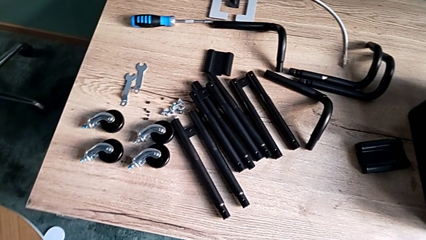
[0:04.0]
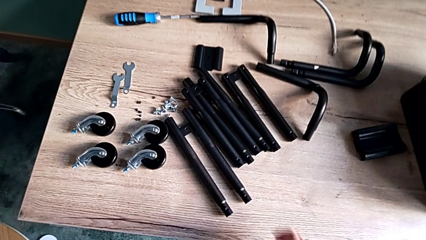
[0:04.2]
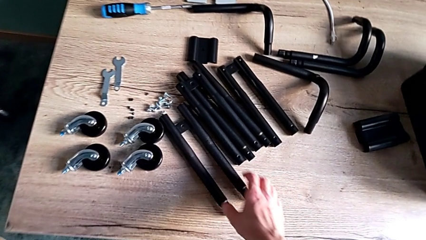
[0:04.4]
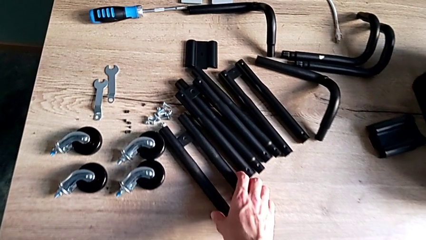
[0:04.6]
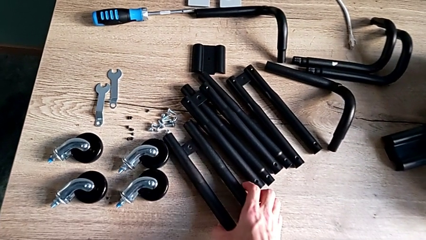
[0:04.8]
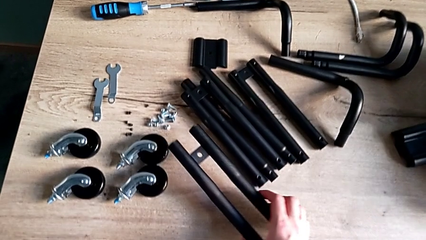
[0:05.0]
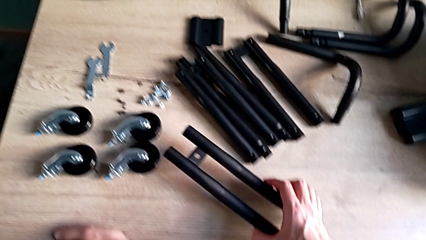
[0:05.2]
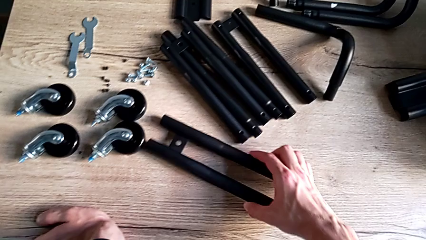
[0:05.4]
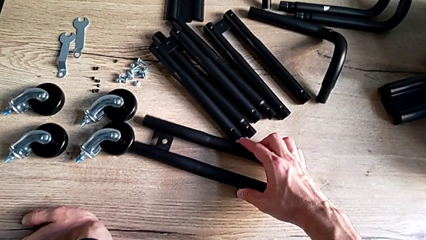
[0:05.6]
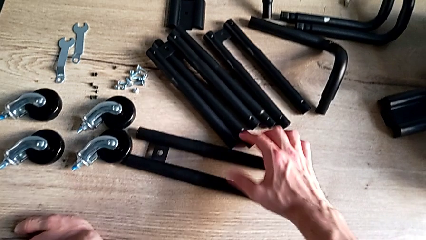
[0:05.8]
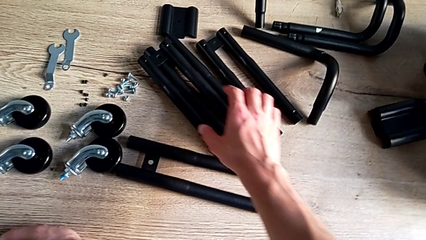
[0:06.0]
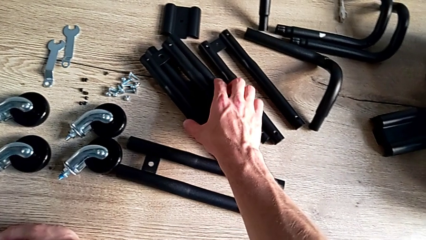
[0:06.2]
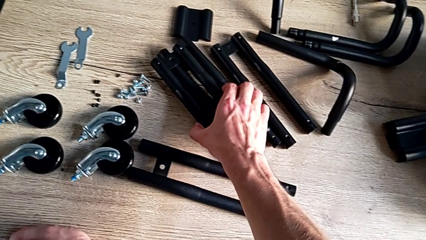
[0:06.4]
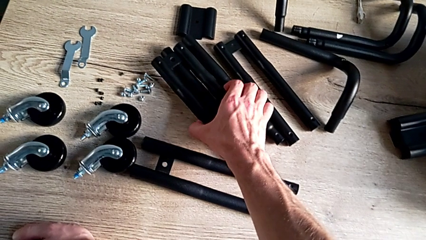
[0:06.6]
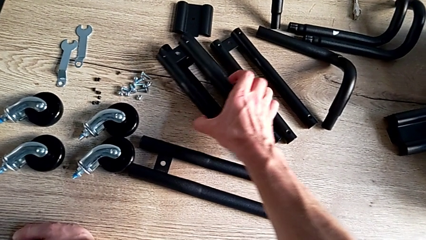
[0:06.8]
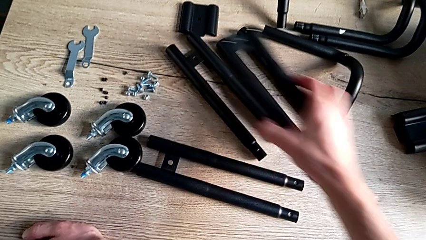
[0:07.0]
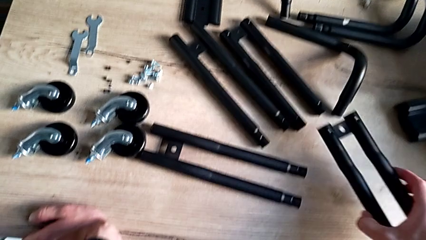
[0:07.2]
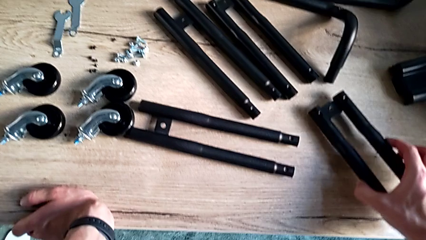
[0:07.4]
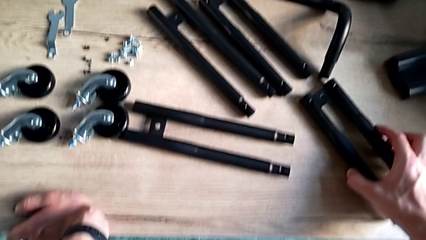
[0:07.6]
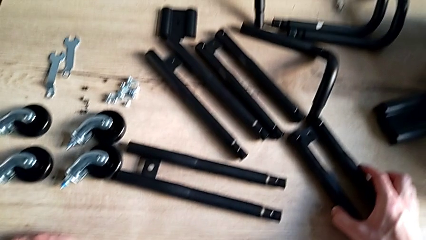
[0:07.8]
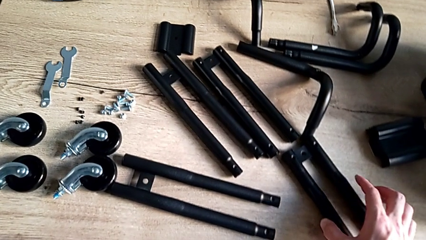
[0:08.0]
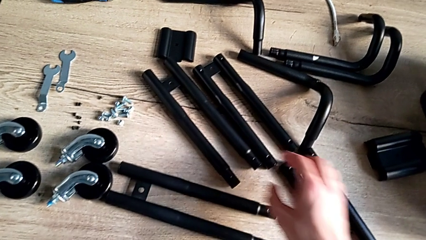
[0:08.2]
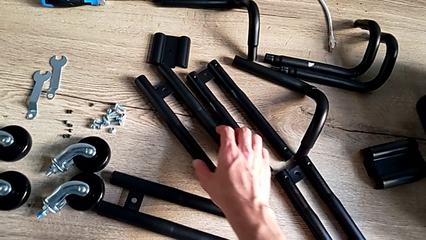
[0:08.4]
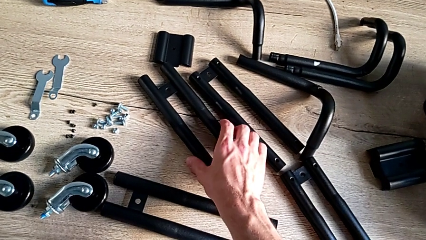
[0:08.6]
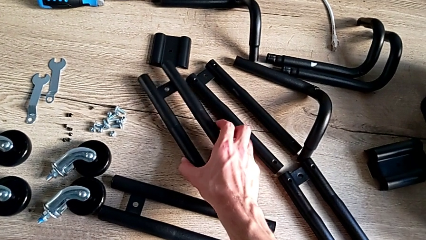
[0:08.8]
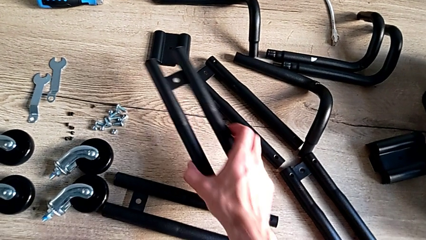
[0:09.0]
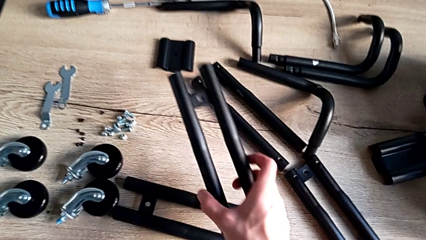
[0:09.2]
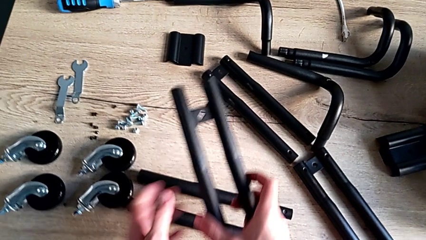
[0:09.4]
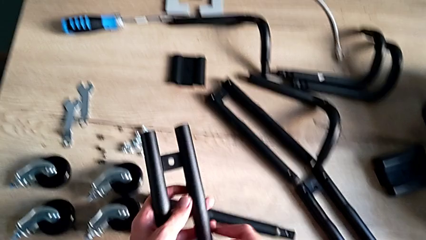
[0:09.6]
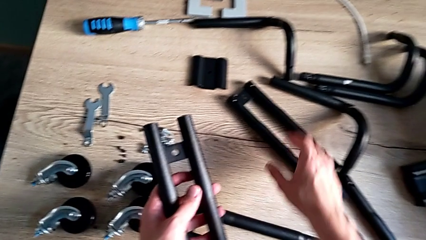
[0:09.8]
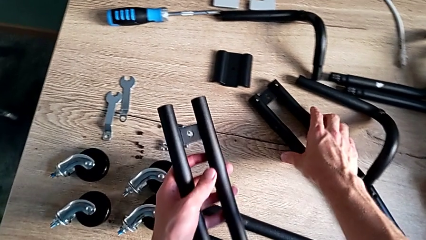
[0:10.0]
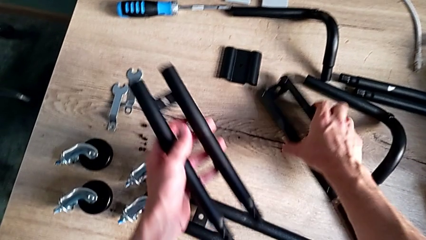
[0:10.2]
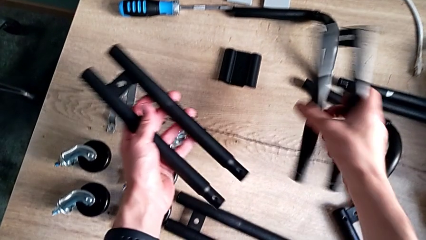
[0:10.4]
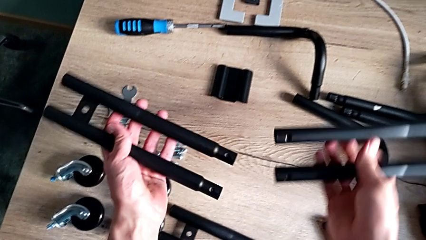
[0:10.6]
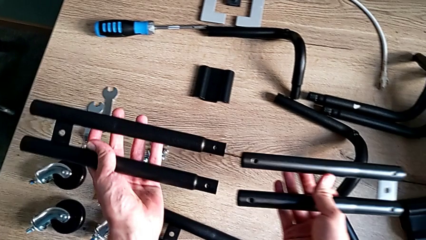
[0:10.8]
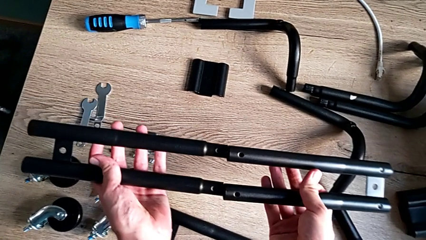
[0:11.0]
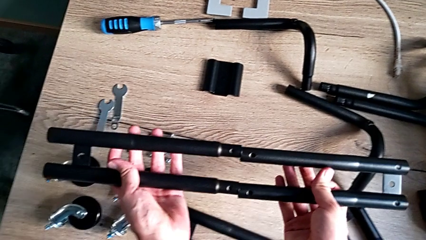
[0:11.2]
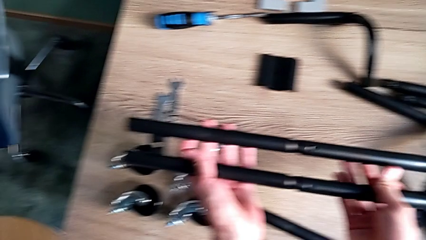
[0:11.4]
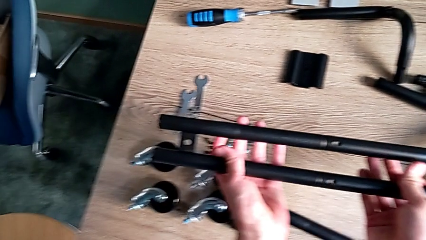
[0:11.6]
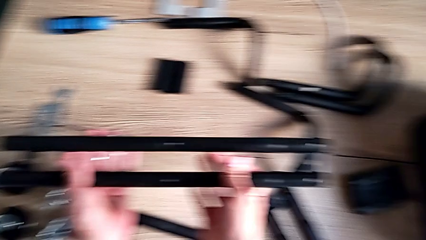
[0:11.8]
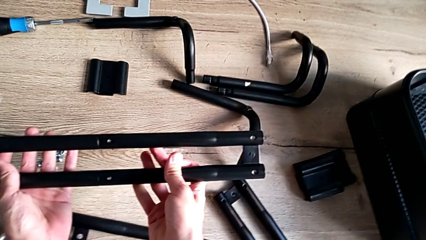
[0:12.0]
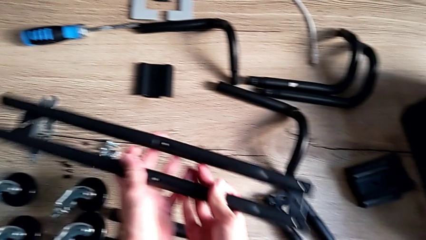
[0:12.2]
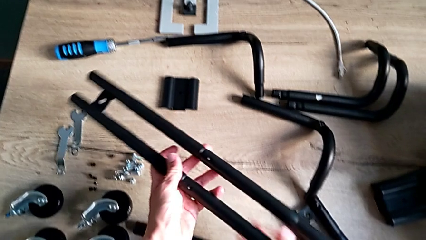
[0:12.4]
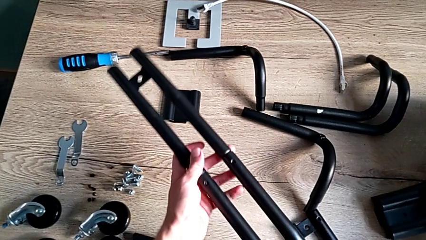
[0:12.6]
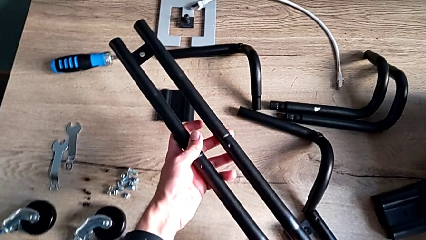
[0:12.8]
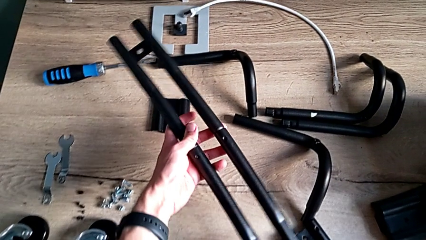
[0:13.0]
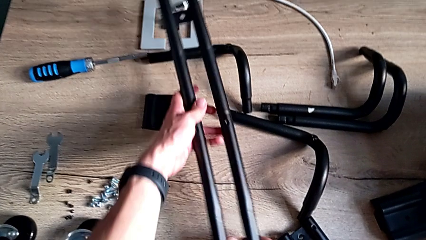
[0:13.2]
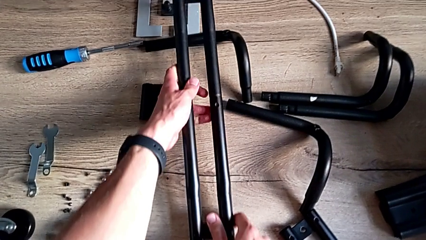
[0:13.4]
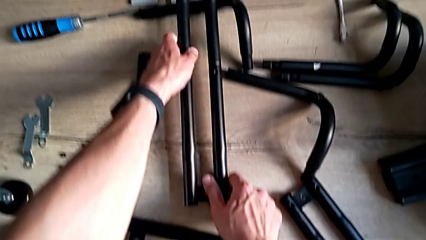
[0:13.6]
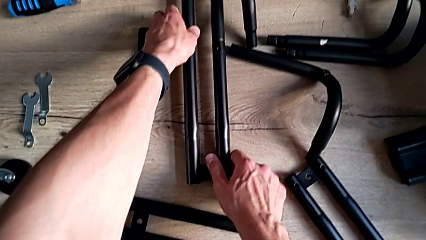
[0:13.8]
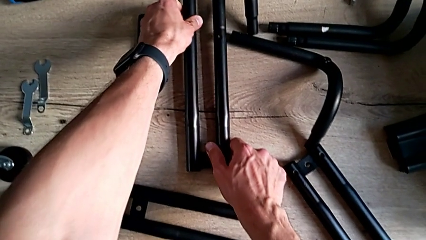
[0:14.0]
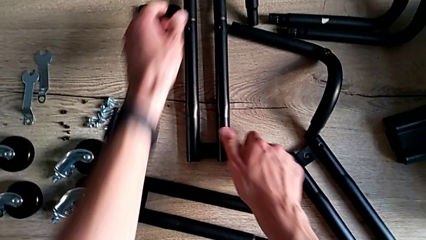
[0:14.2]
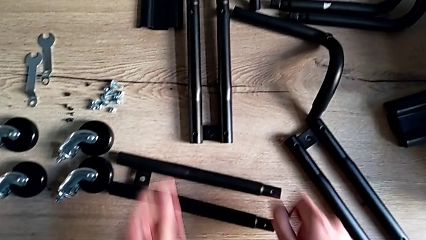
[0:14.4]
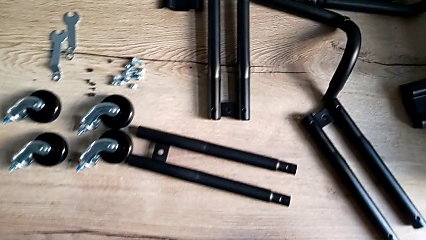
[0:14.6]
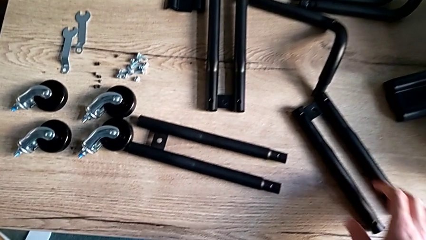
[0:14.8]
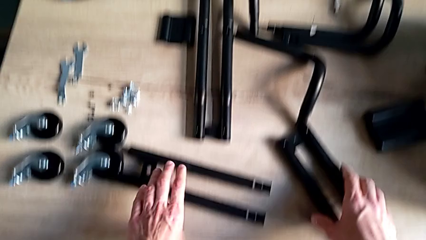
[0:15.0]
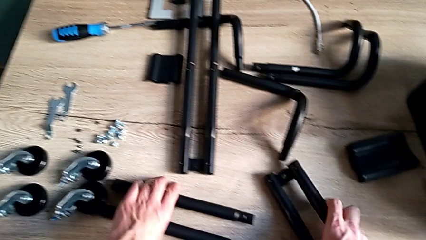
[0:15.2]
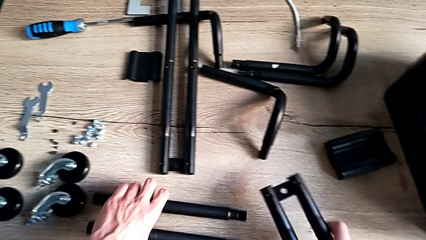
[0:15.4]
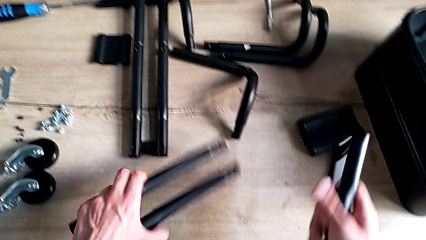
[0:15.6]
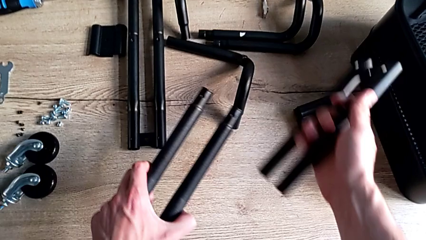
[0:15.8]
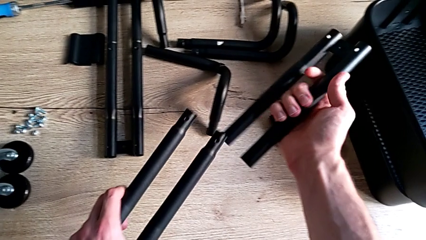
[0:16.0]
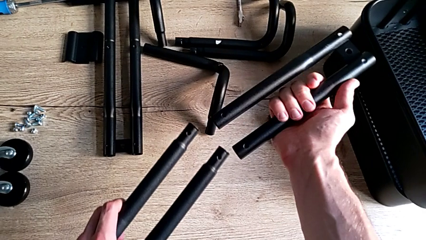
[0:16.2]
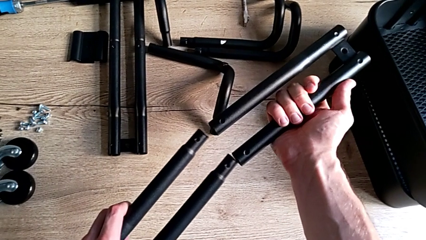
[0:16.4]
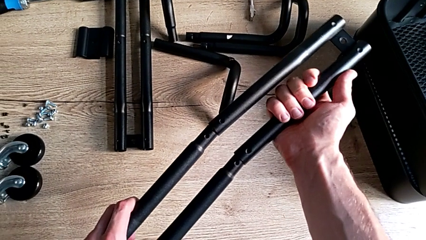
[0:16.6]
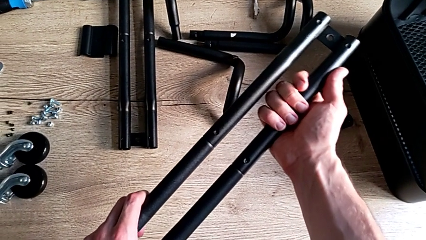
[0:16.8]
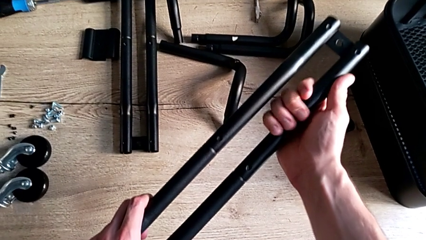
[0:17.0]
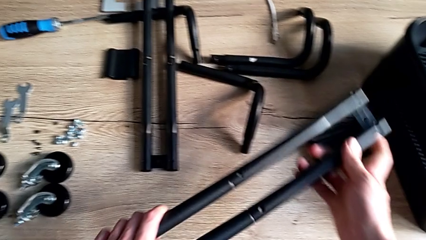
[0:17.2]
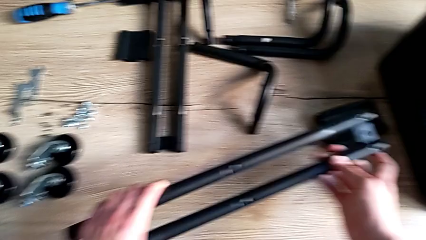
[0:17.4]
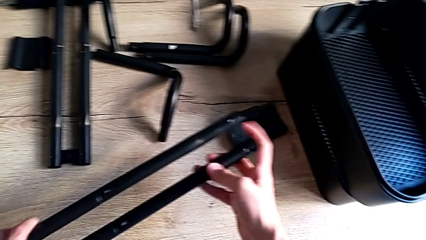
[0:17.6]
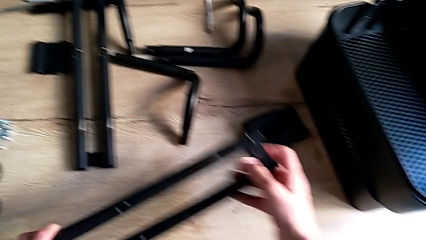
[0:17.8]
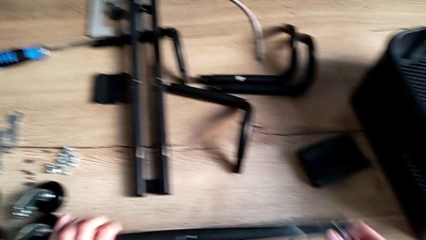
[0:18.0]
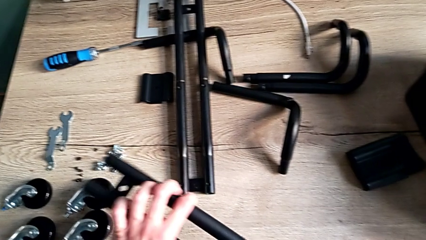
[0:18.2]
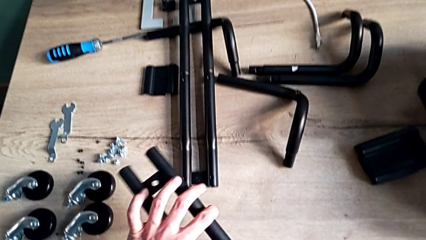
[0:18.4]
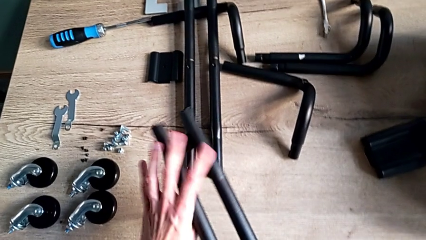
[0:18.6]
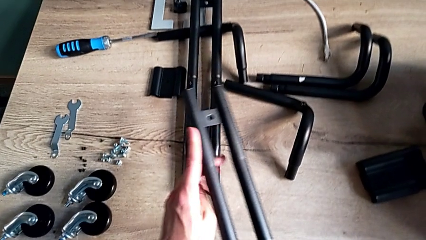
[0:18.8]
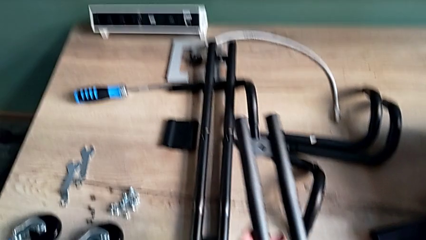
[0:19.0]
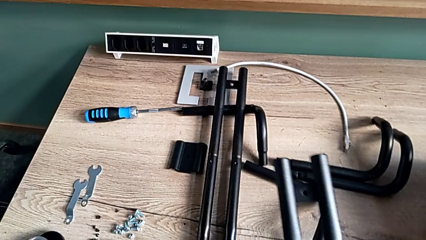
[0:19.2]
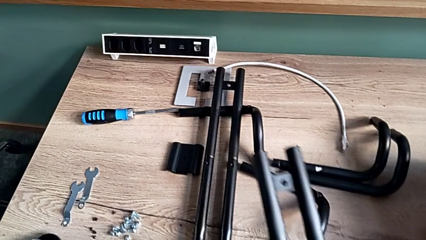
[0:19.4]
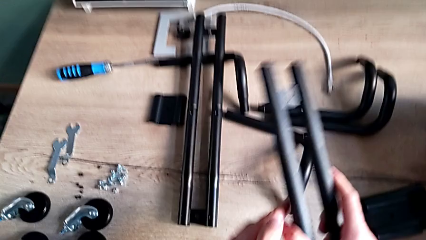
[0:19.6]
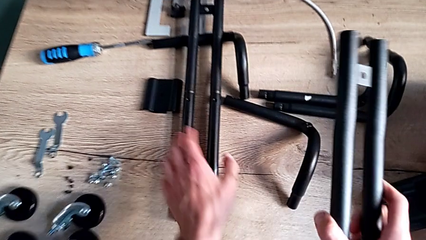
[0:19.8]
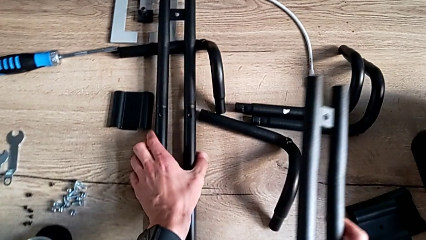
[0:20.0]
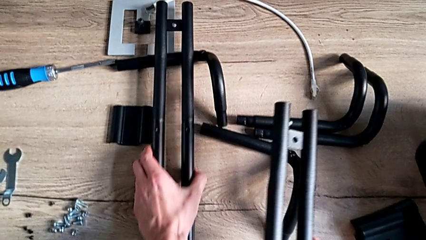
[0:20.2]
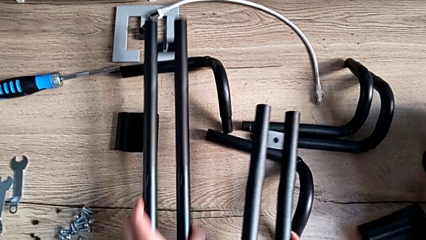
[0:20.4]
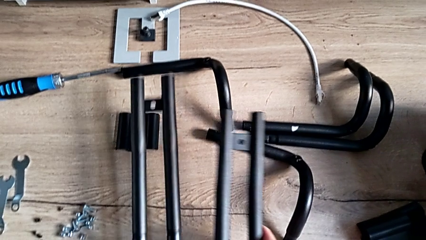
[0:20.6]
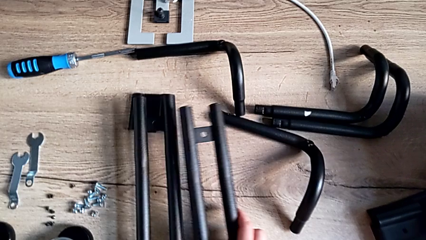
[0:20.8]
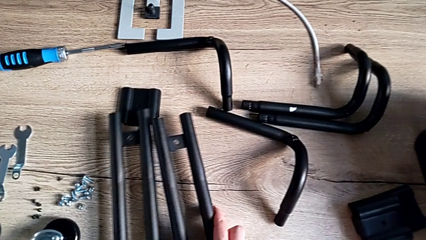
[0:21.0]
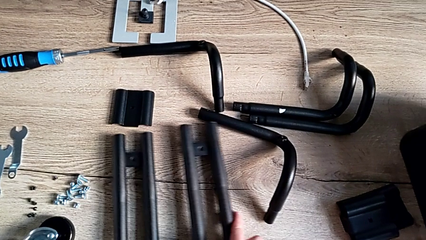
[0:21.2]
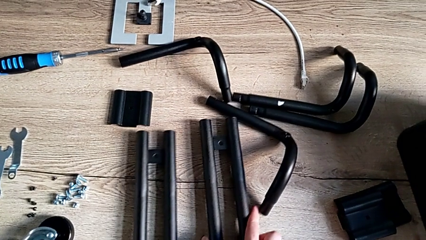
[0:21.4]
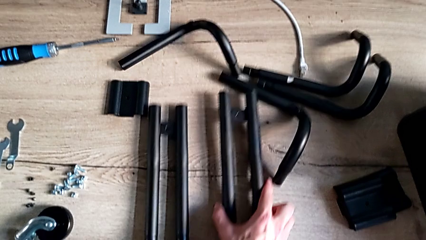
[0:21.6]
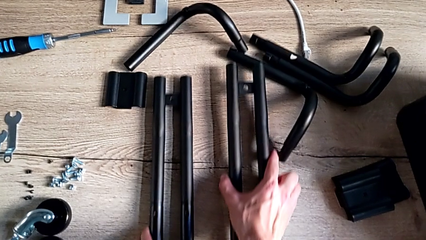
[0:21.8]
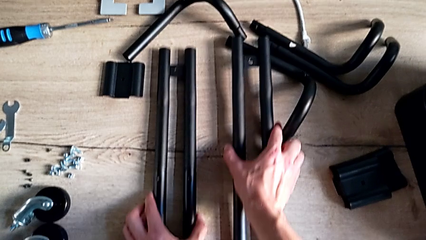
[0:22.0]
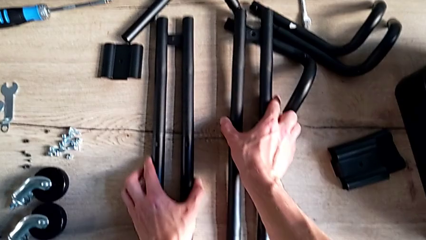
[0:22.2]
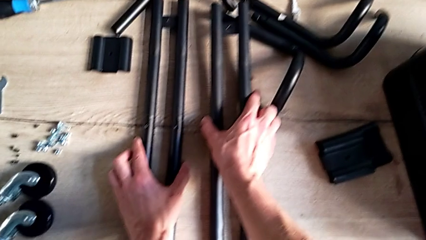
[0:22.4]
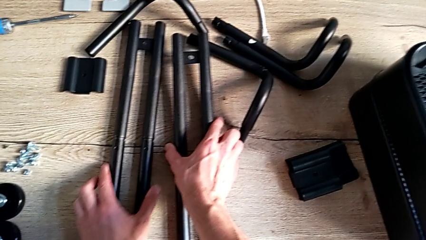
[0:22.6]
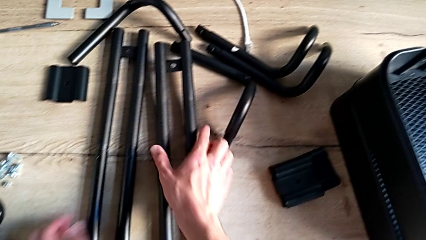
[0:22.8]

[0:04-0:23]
The camera wearer is assembling the side bars. They grab the leg, disassemble it, grab the leg, disassemble it, grab the upper leg, lift the low leg, assemble the upper leg, withdraw the first leg, grab the upper leg, grab the low leg, assemble the upper leg, inspect the second leg, grab the first leg and place both legs.
